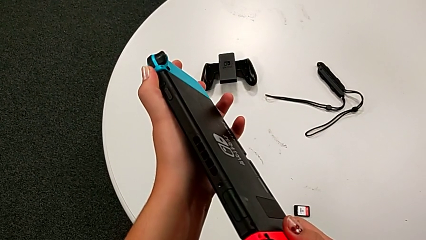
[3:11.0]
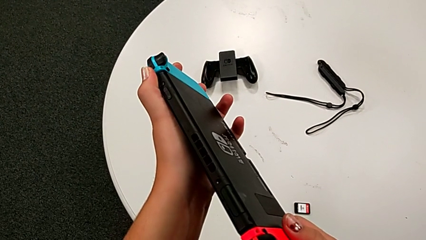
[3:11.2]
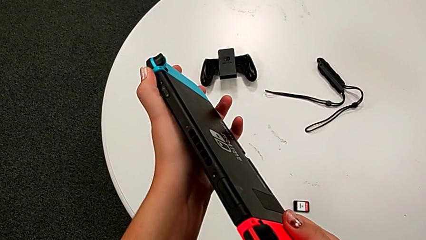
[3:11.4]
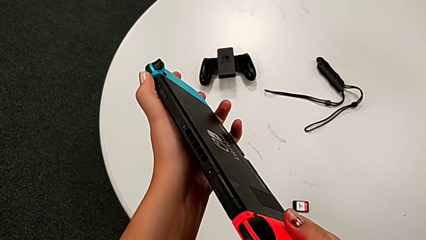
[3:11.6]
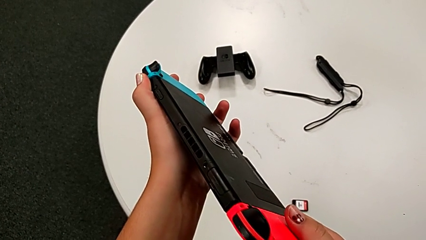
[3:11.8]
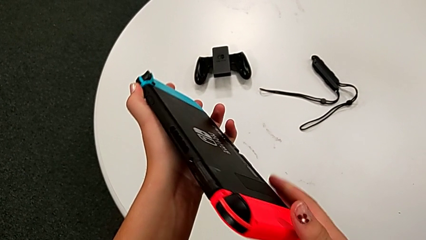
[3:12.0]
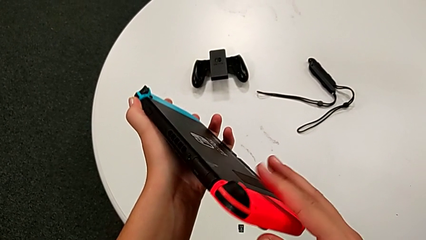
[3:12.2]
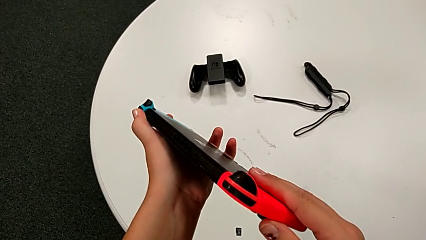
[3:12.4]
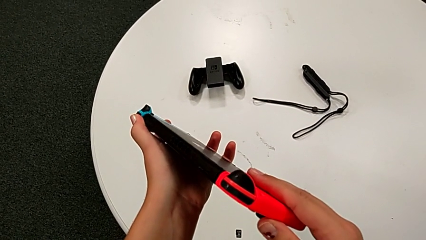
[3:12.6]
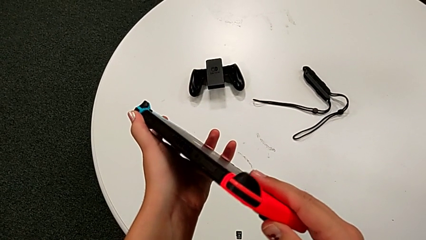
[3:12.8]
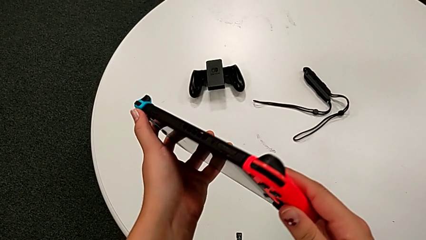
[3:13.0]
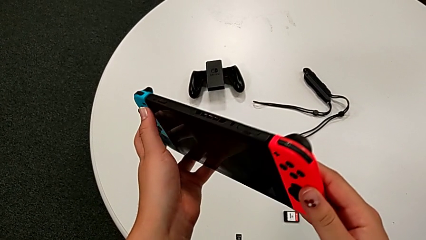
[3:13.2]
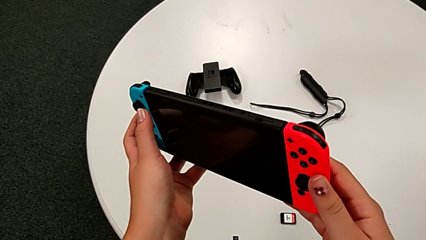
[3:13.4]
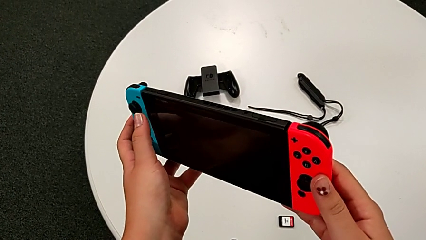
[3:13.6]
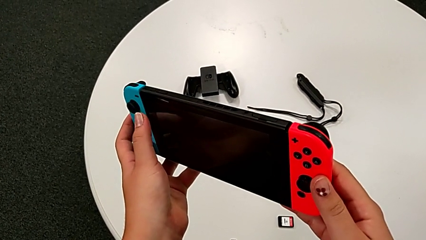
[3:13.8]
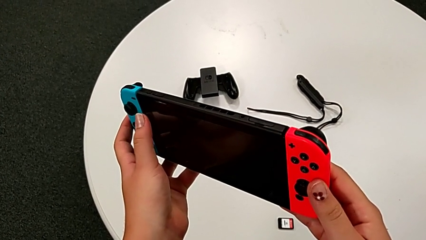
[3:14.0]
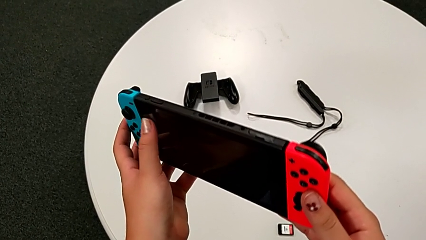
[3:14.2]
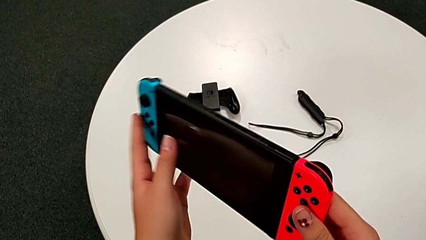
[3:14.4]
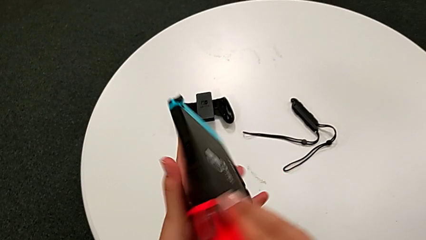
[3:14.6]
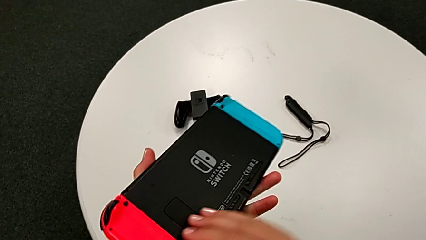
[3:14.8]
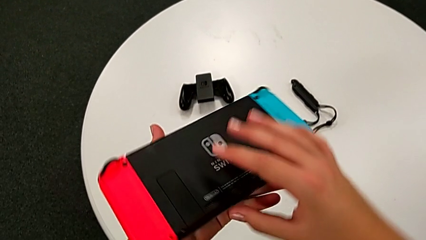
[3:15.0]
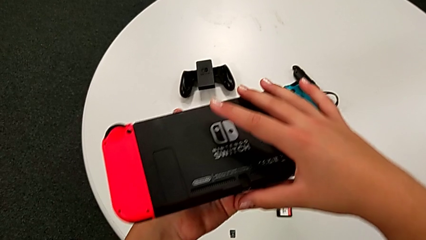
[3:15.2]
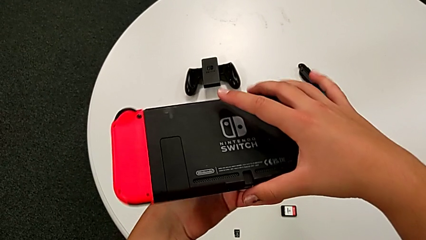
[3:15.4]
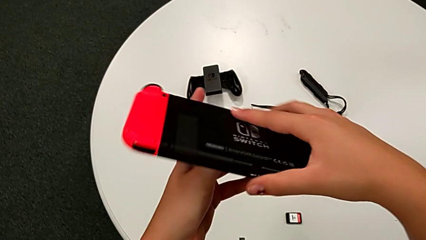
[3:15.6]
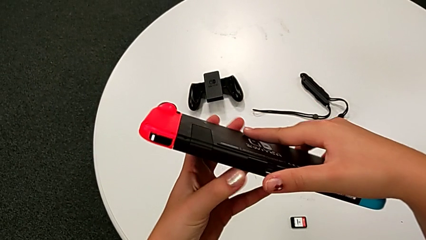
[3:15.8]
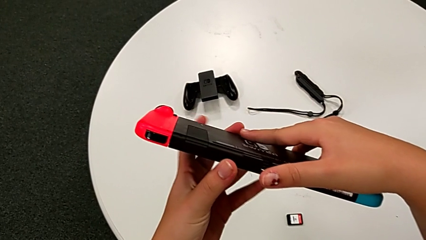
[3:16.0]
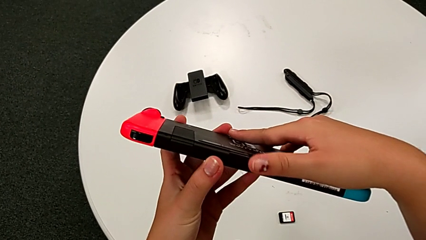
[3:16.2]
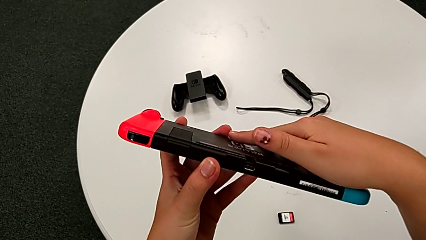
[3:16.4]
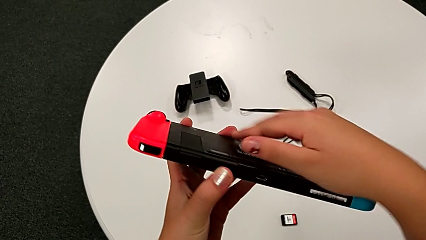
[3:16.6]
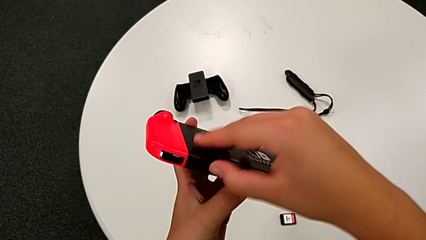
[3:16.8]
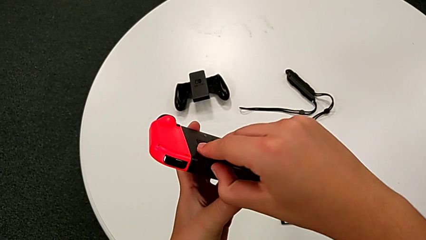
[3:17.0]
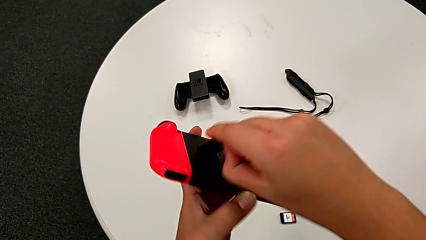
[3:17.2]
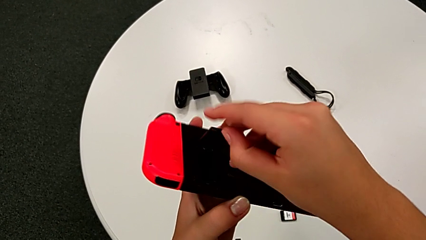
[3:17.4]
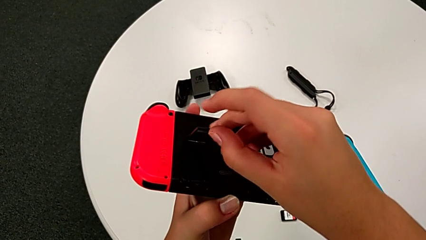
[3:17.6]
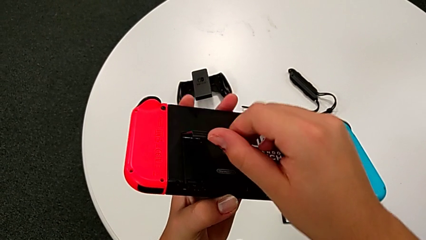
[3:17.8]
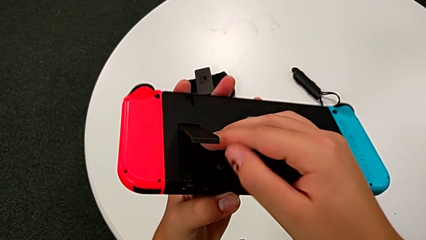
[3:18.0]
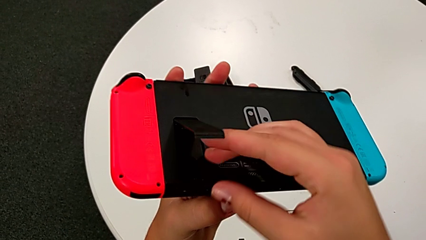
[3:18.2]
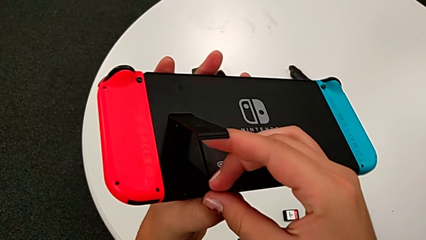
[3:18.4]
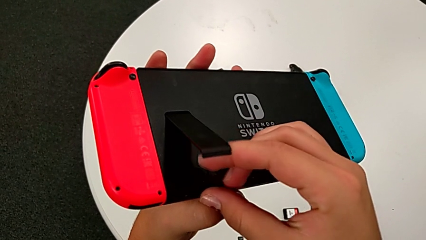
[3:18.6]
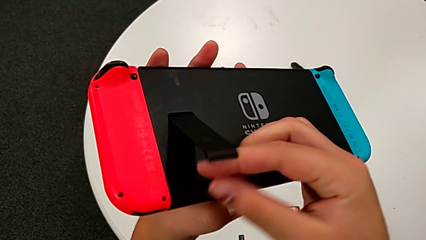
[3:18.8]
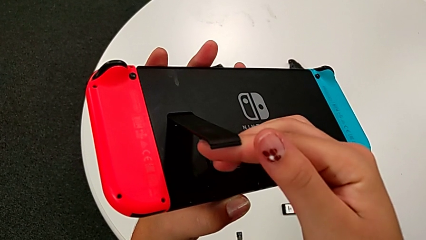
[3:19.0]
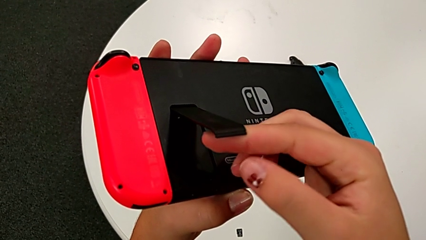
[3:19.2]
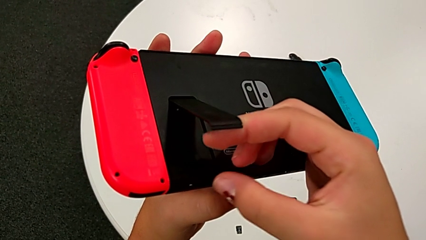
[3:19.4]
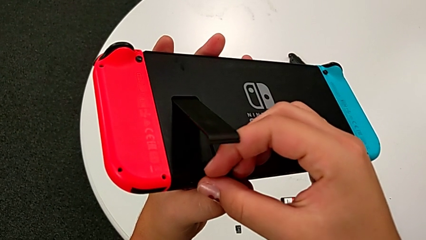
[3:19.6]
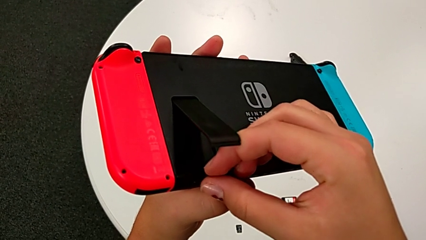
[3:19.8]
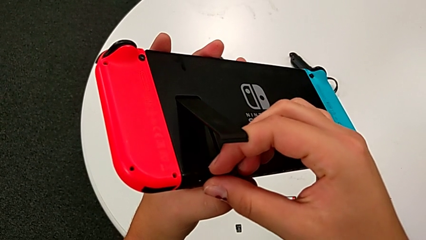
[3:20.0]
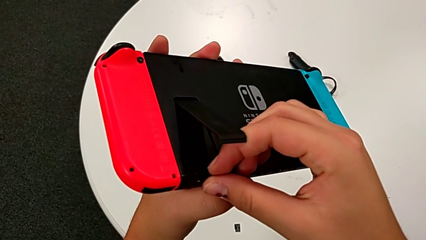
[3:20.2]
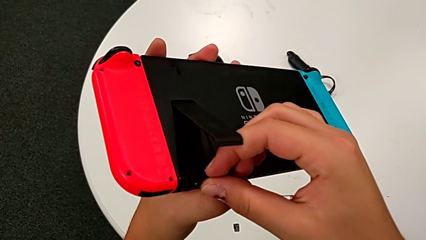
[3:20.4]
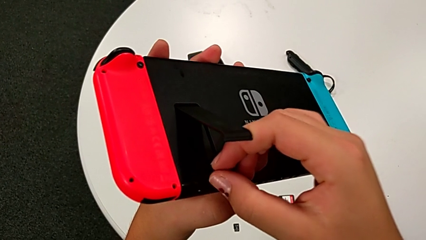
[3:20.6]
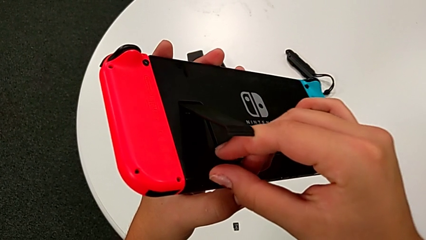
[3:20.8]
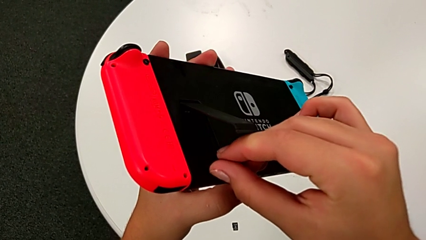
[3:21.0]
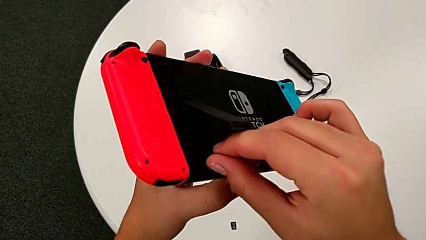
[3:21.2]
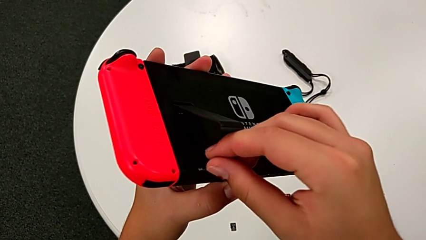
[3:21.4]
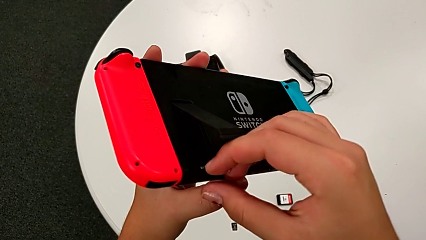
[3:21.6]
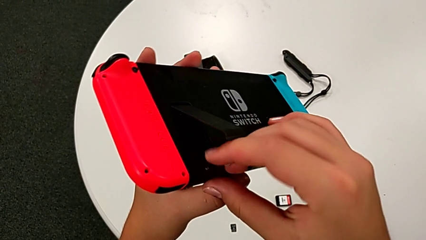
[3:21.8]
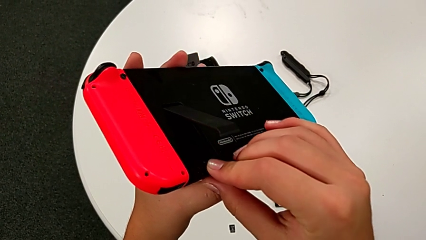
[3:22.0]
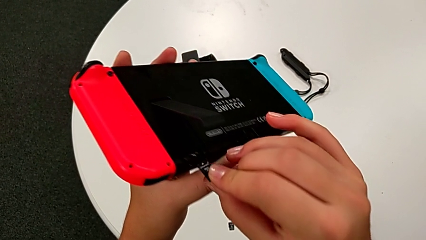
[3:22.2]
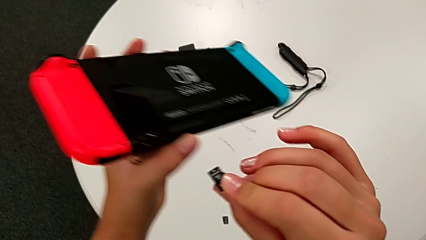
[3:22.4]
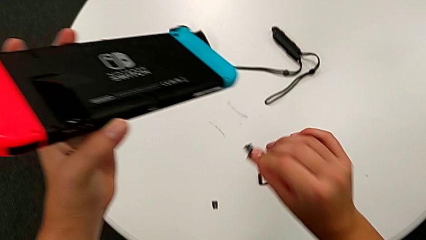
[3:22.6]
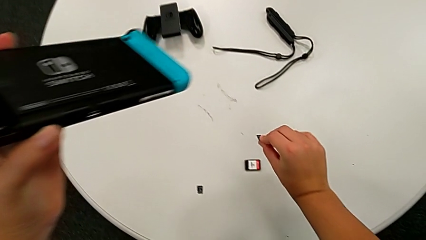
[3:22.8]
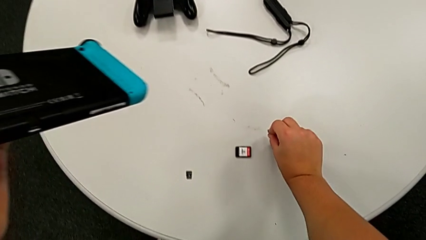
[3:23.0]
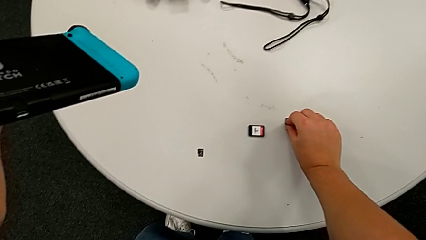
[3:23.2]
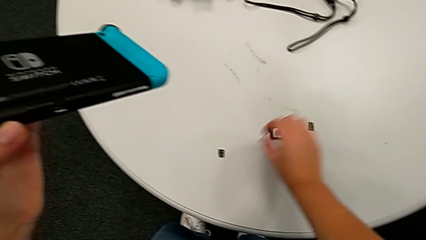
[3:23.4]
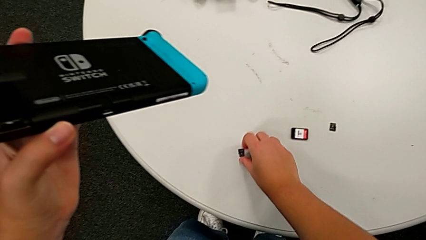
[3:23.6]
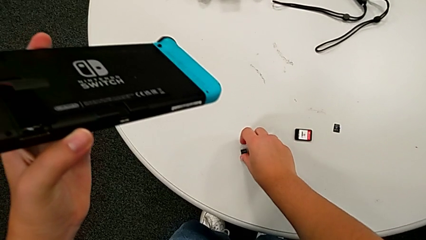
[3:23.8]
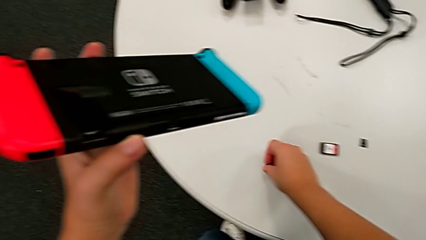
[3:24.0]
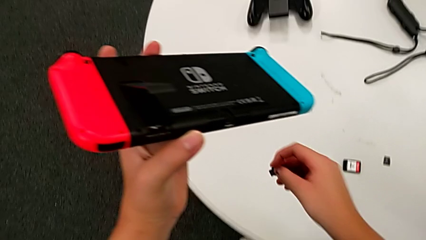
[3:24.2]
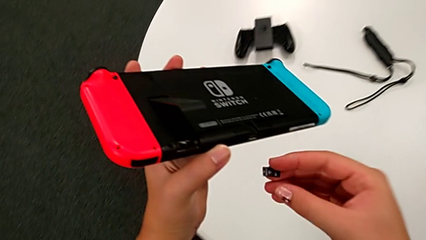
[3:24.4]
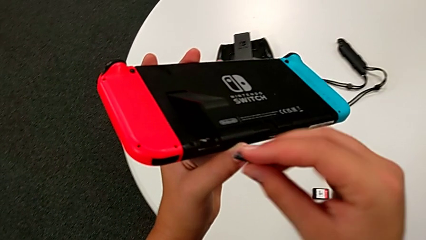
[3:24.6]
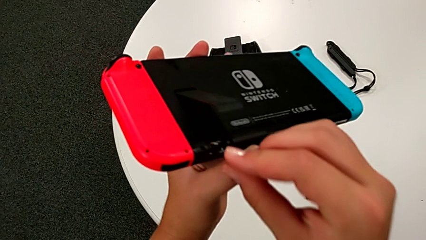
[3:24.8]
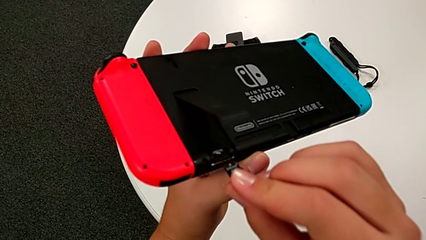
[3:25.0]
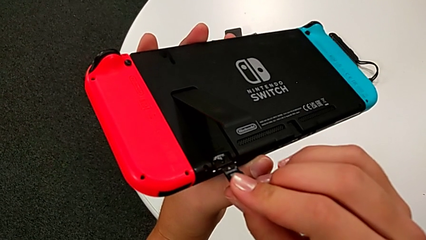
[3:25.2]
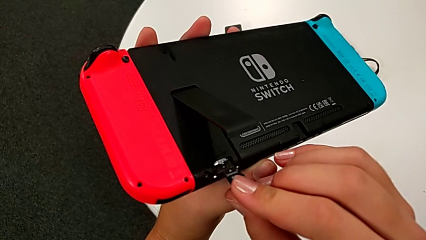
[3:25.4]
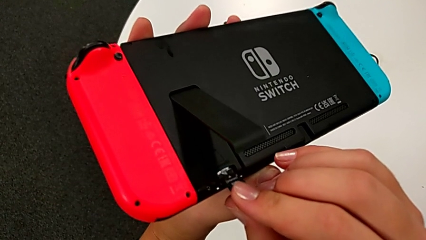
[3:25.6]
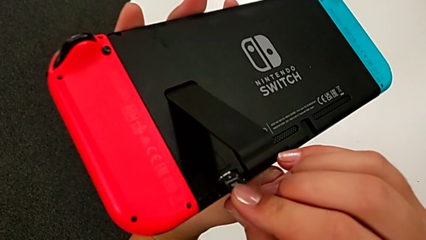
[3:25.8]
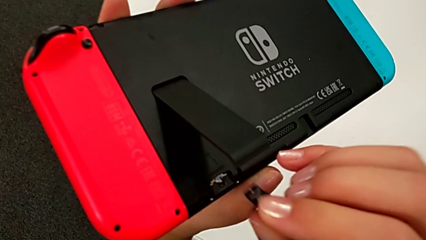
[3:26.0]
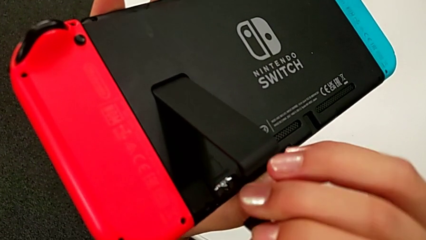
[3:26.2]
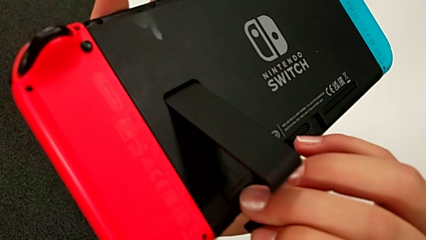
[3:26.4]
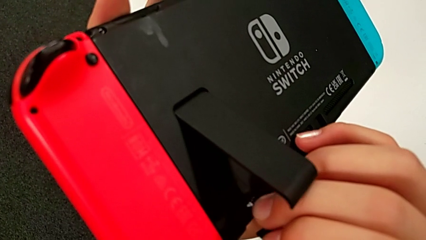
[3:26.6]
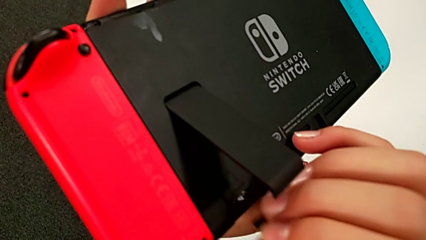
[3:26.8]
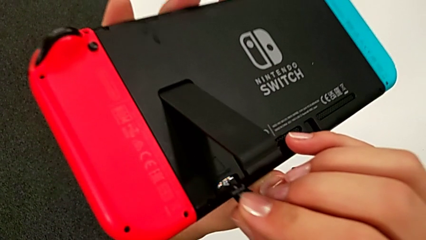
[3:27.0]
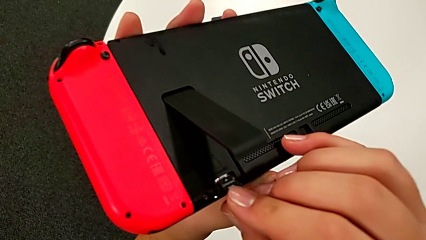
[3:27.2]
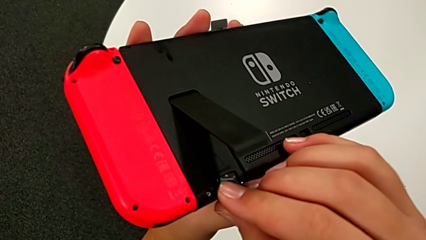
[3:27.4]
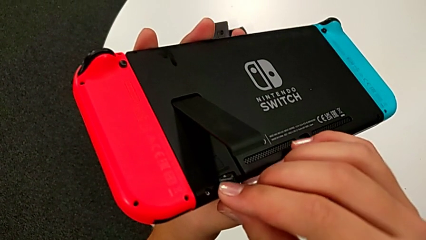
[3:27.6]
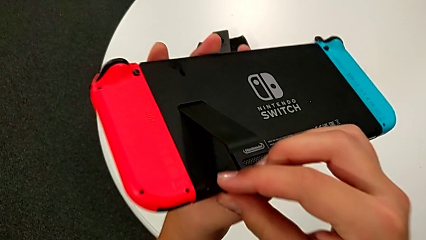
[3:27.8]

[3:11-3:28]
The camera wearer is exchanging the micro SD card. They keep inspecting the Nintendo Switch, open the kickstand, withdraw the SD card, place it, grab it and begin to insert it.
